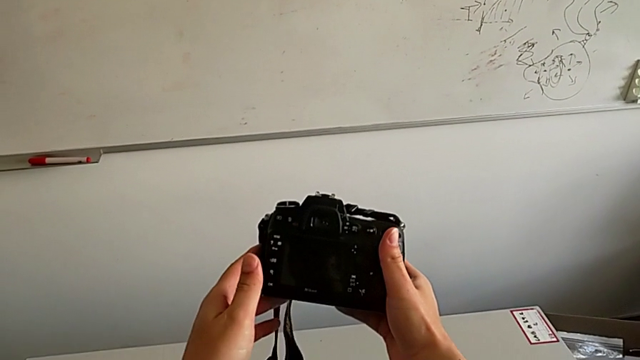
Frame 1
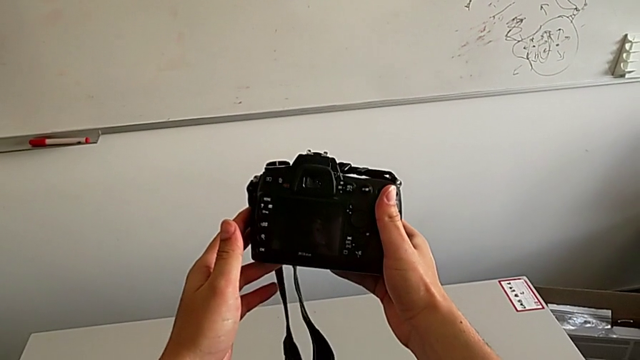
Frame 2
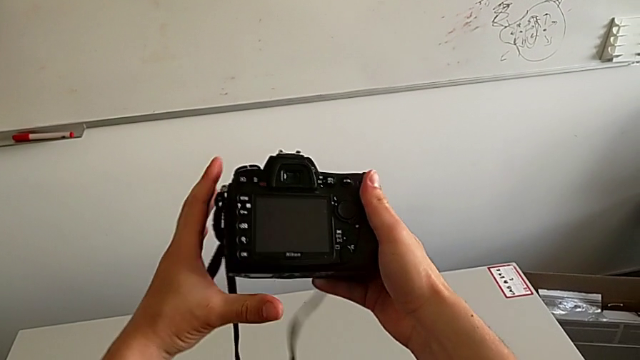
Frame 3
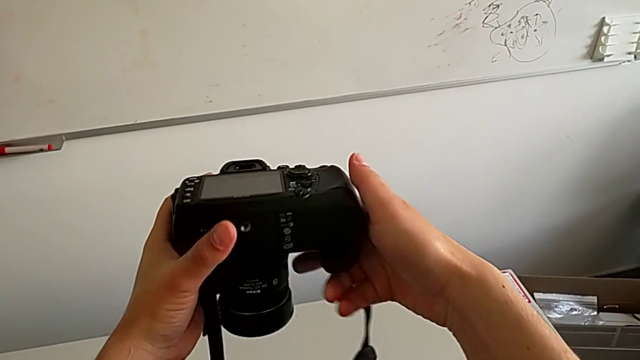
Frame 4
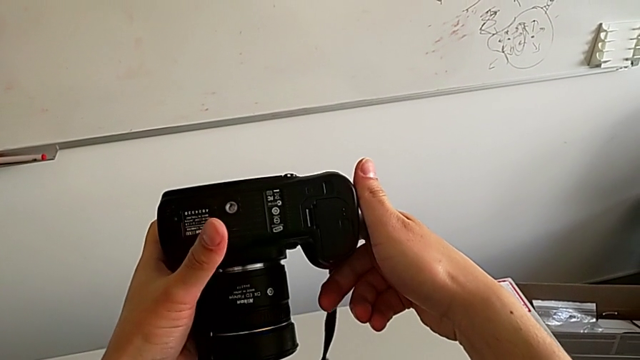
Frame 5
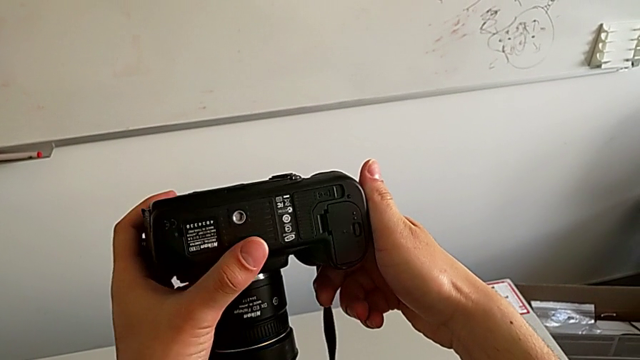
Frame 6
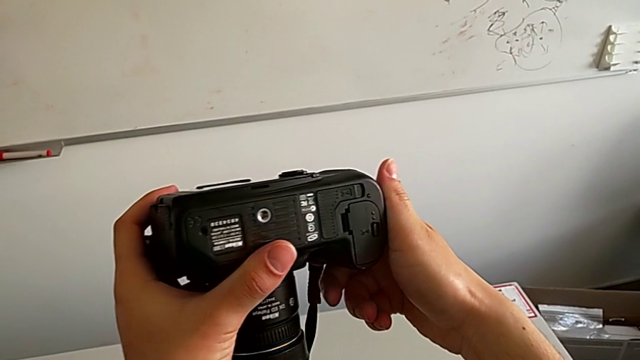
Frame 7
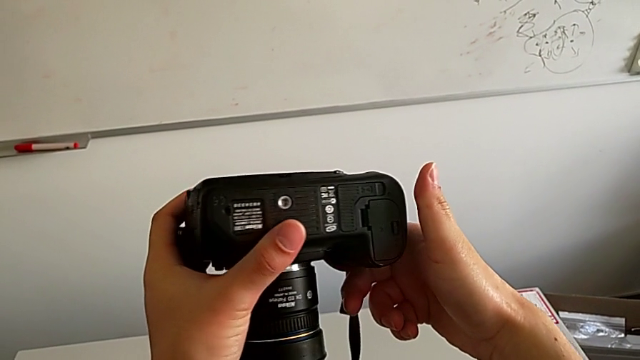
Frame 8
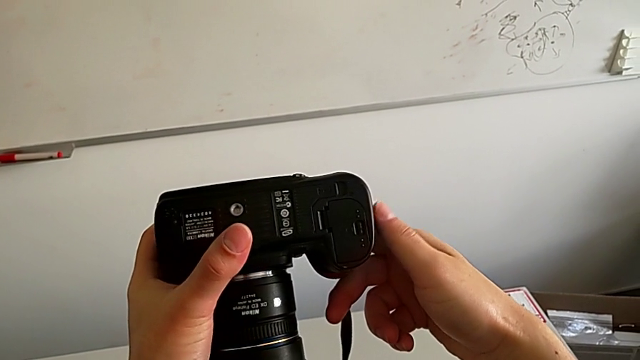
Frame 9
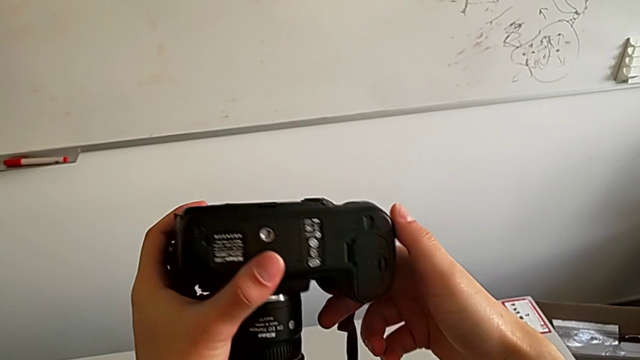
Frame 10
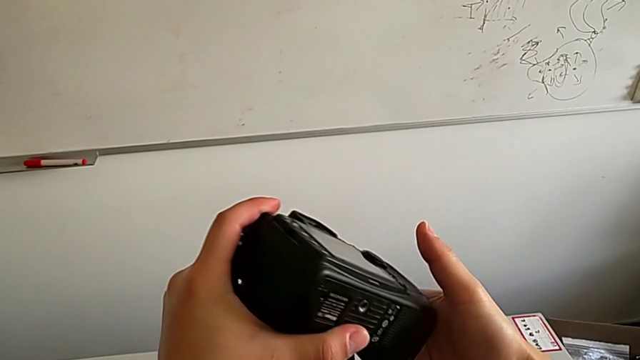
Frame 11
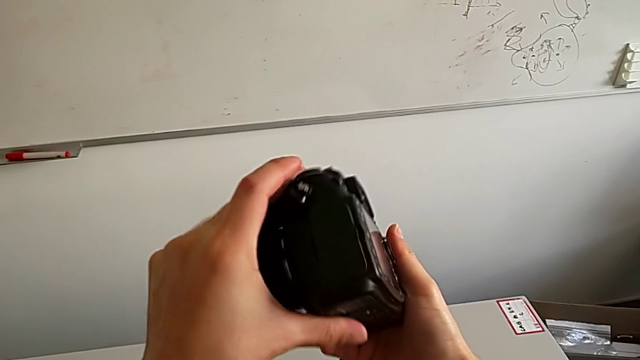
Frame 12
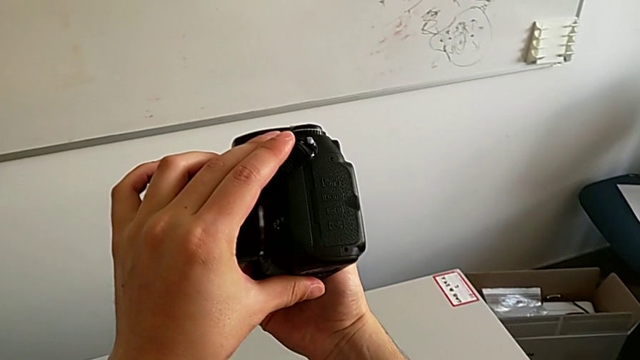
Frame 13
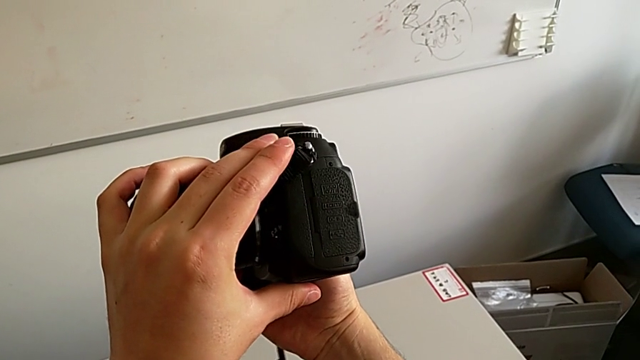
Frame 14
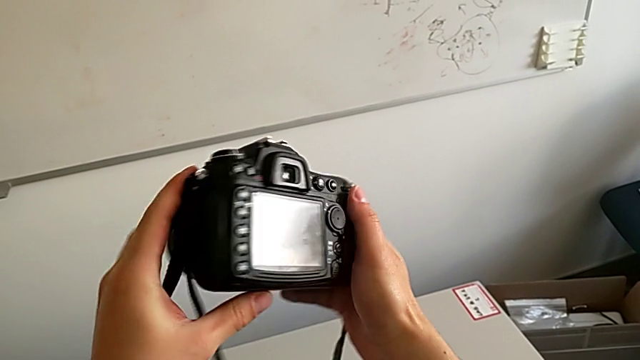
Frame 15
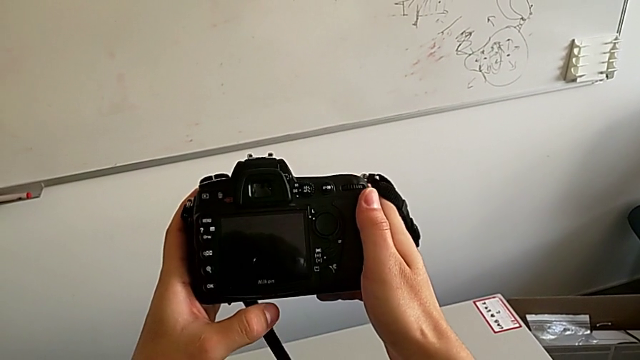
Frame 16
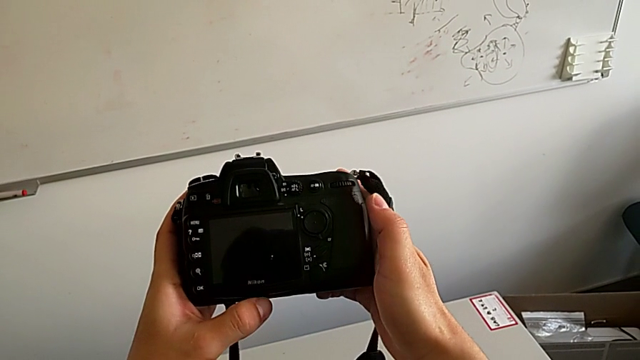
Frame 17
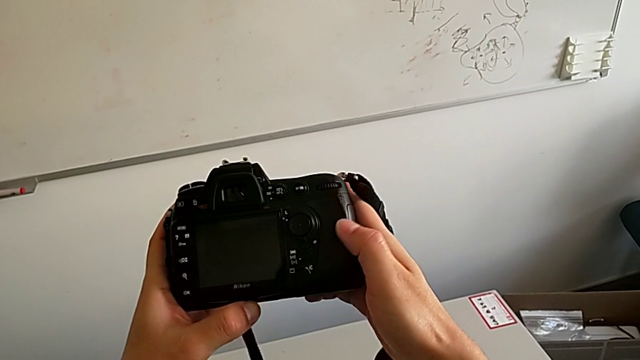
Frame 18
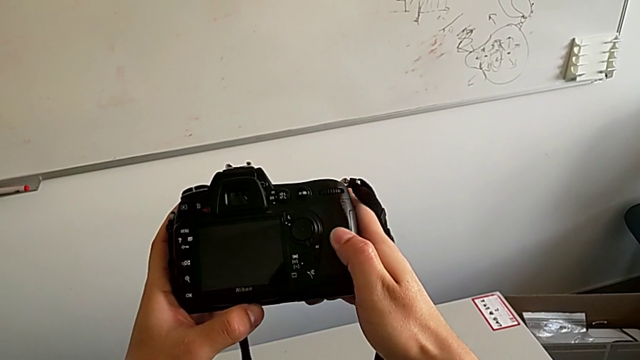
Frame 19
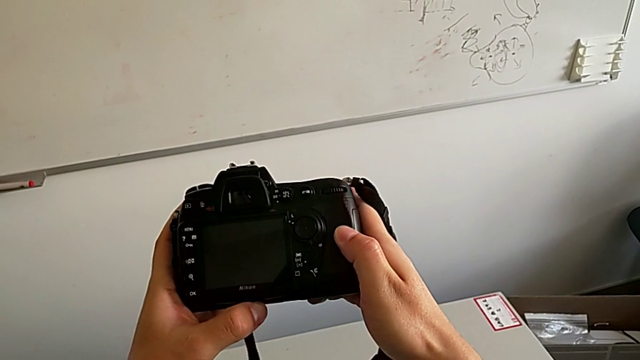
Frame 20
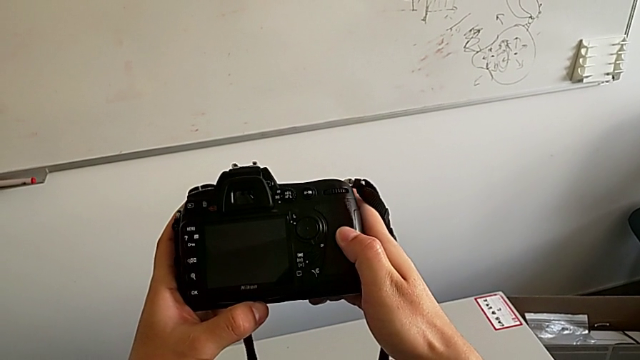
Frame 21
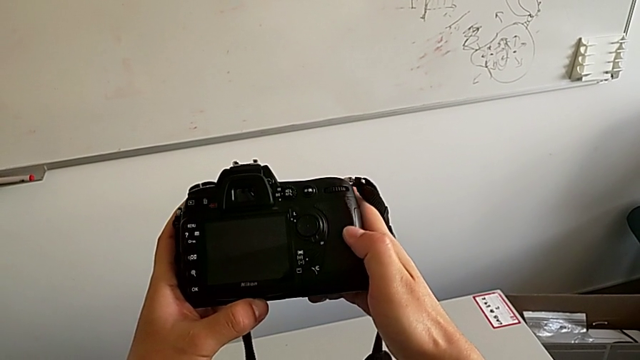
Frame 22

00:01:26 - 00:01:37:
The camera wearer is exchanging the SD card. They rotate the DSLR.

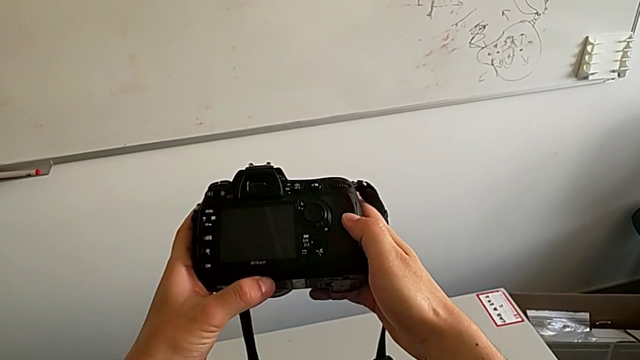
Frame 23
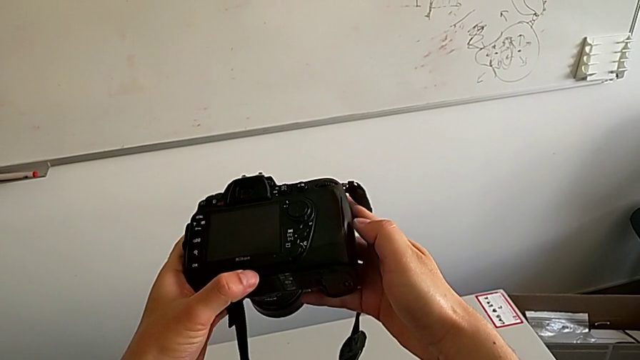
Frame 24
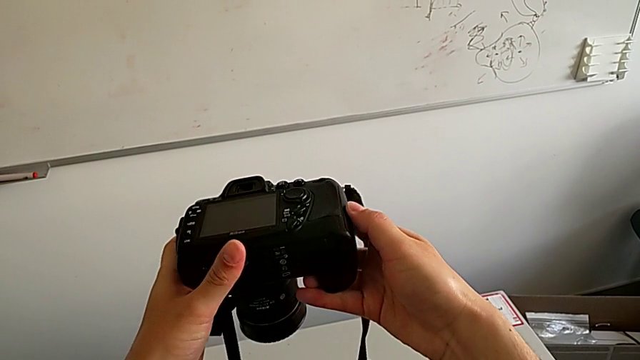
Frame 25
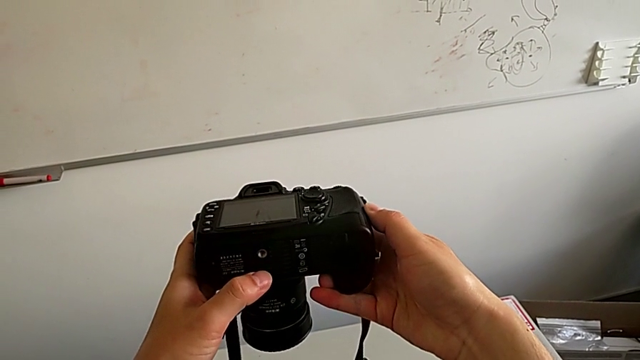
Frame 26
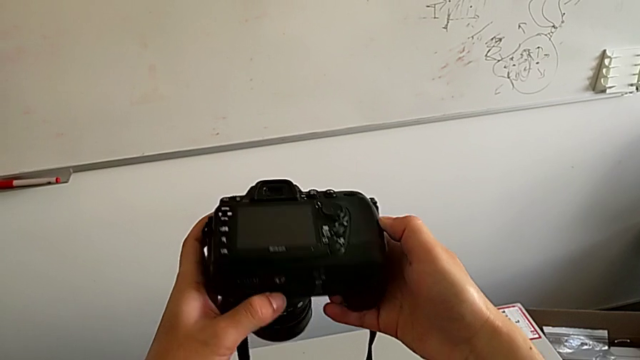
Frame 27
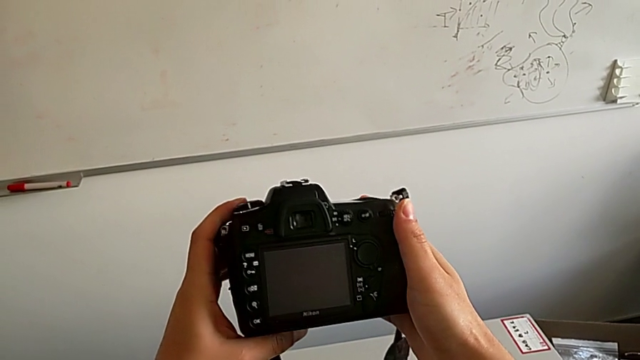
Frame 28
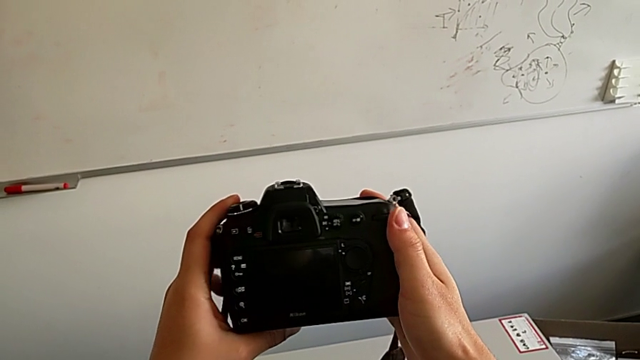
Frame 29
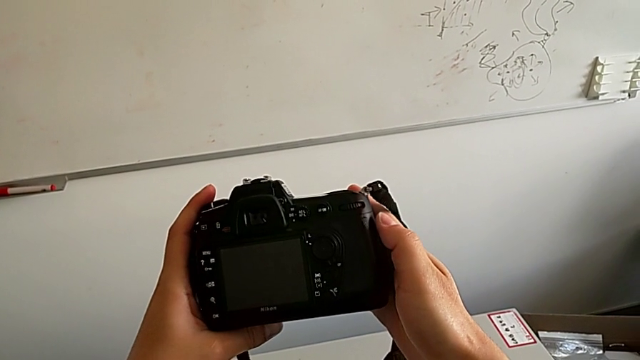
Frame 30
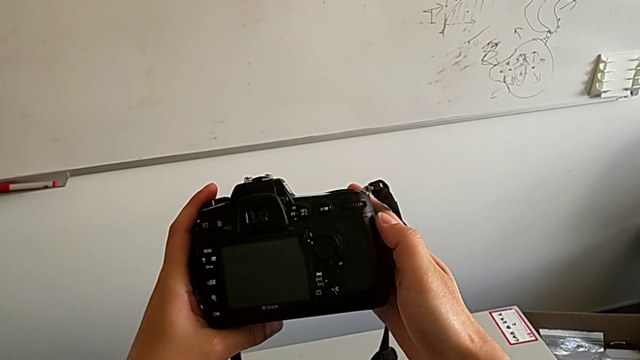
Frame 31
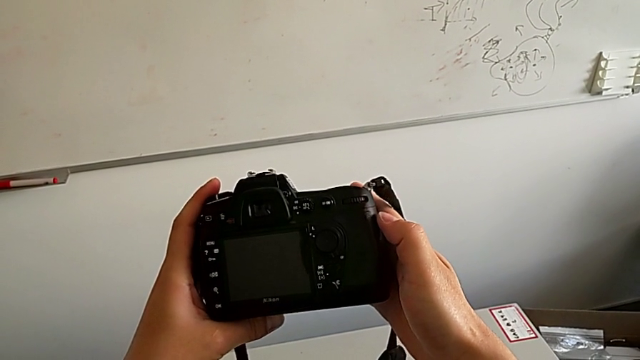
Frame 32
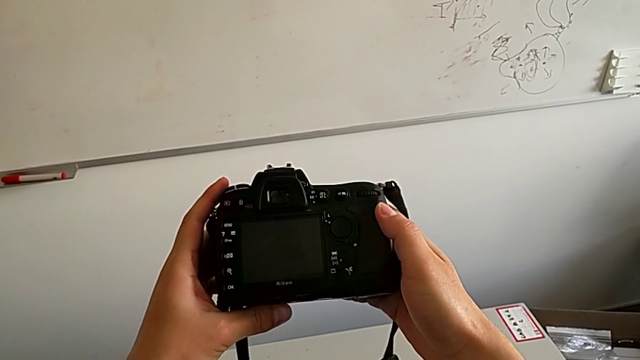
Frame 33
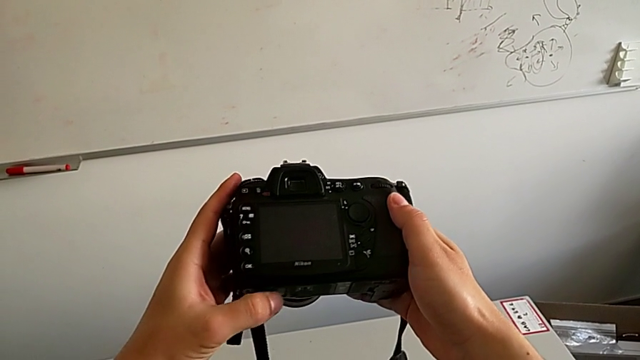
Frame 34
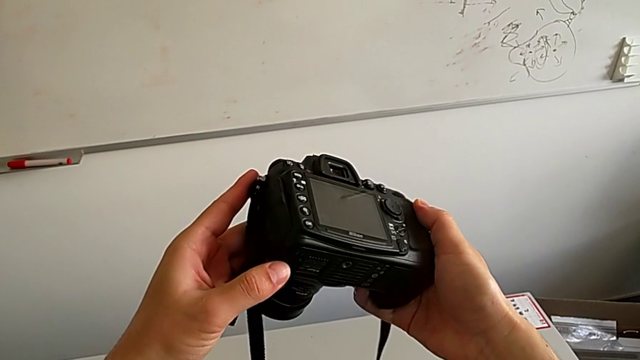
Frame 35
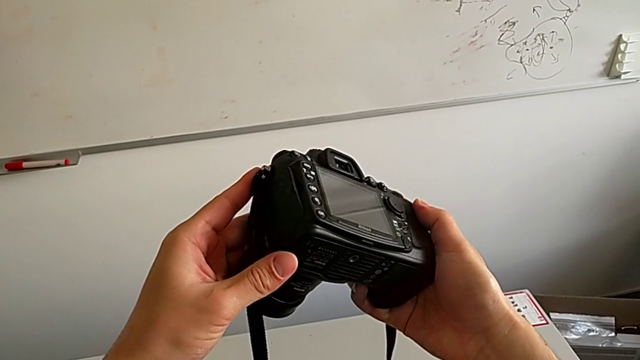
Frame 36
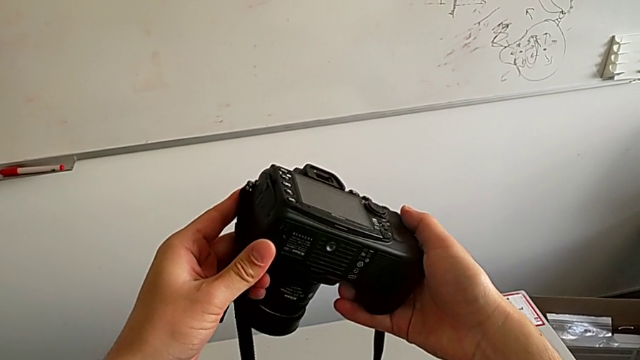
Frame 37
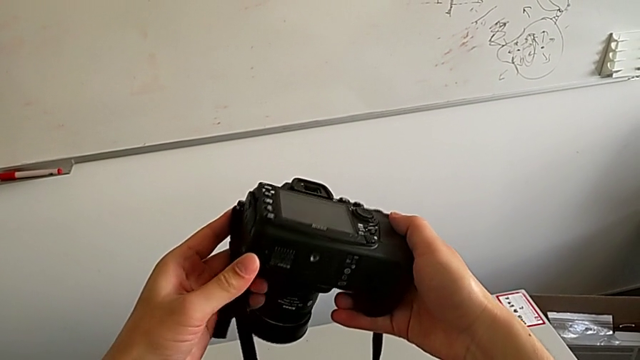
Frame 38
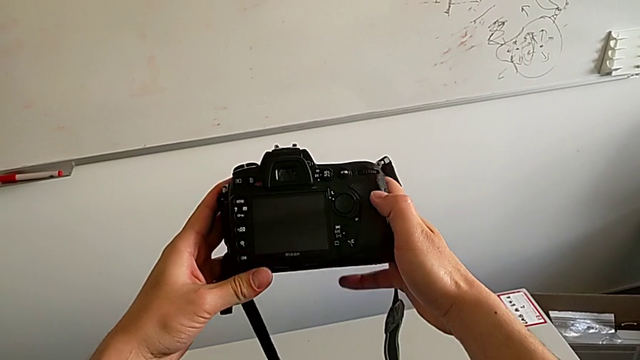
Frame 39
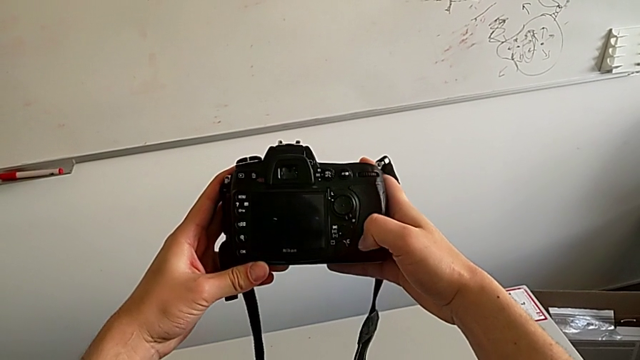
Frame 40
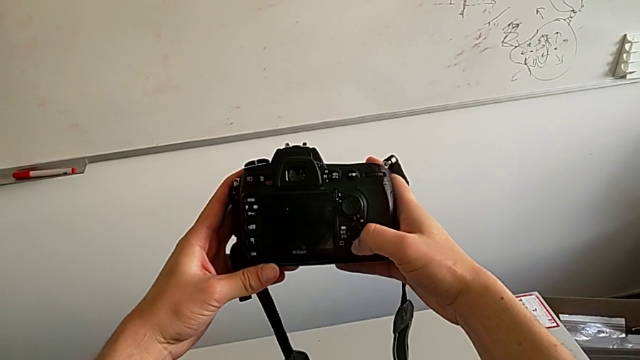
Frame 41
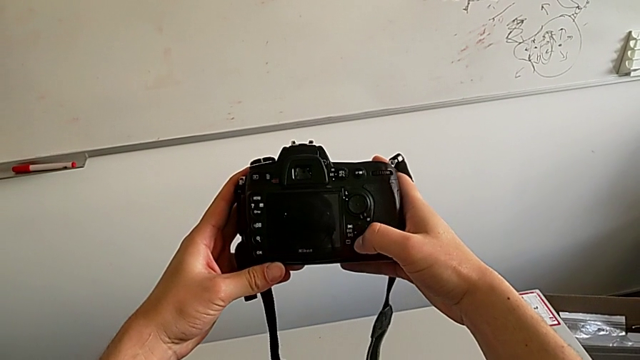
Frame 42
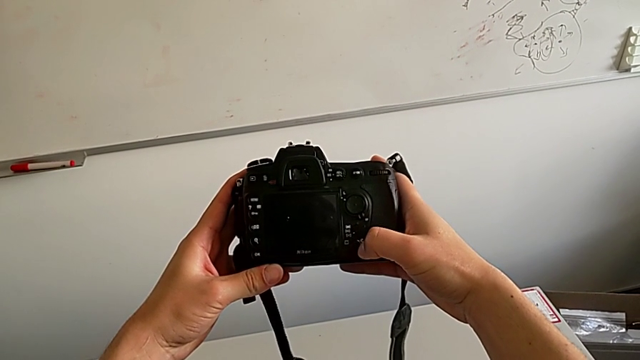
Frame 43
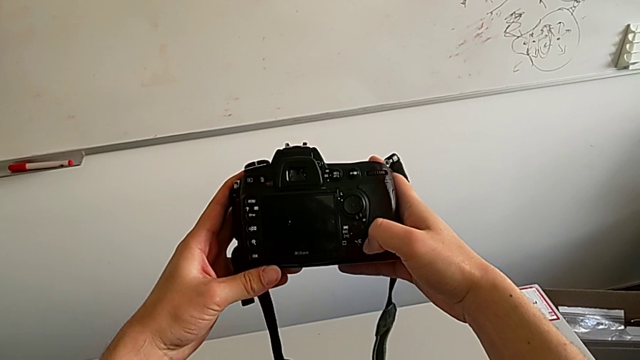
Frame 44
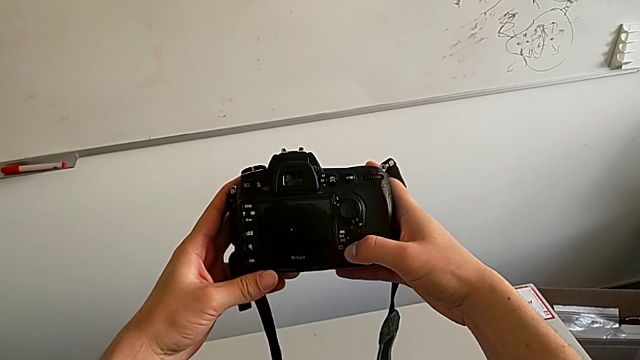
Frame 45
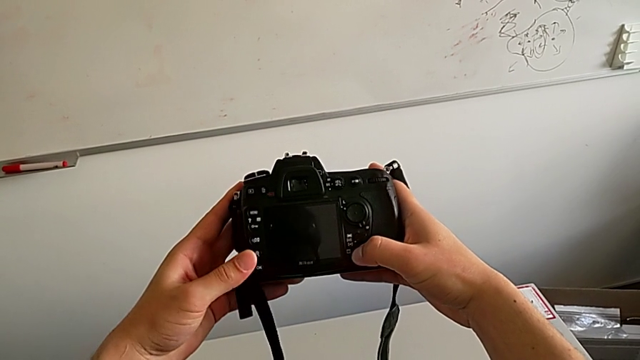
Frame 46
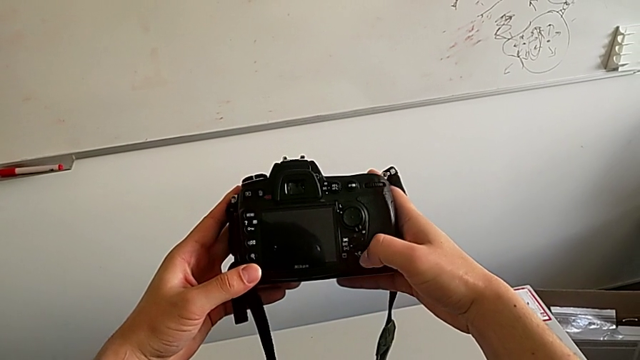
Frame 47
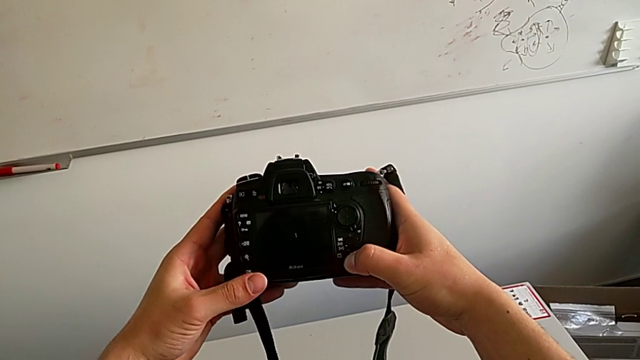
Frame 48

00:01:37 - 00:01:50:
The camera wearer is exchanging the SD card. They rotate the DSLR twice, inspect it and begin to inspect it.
